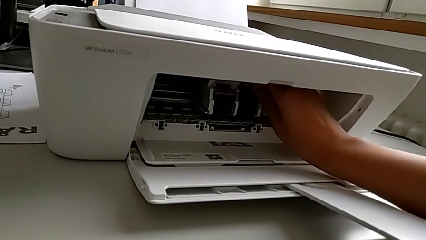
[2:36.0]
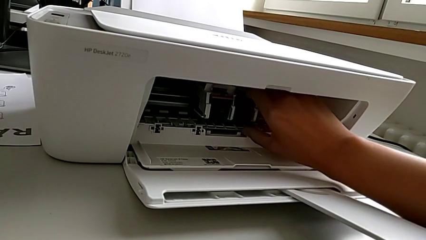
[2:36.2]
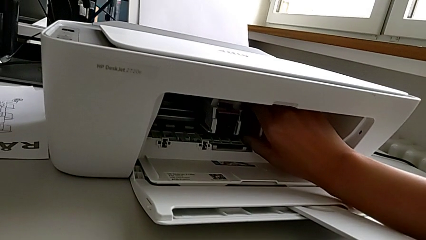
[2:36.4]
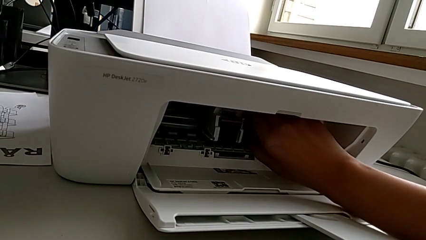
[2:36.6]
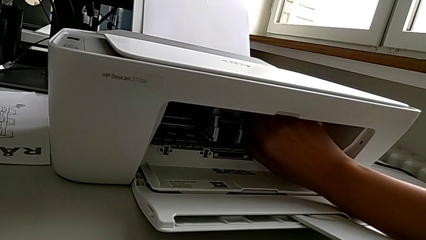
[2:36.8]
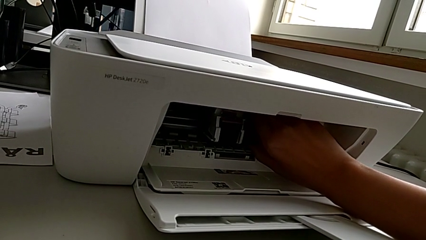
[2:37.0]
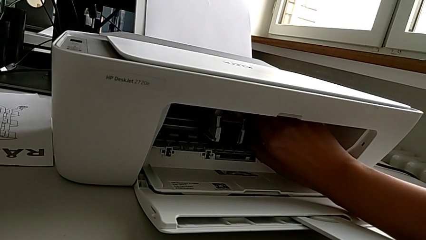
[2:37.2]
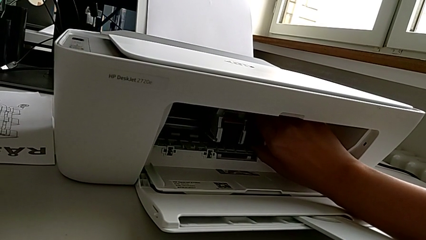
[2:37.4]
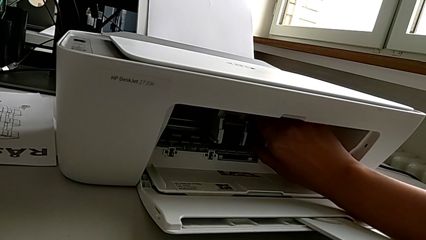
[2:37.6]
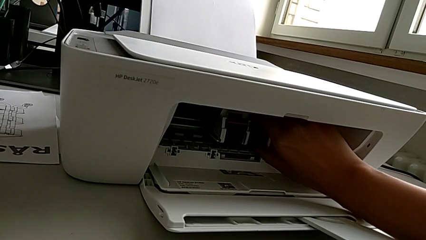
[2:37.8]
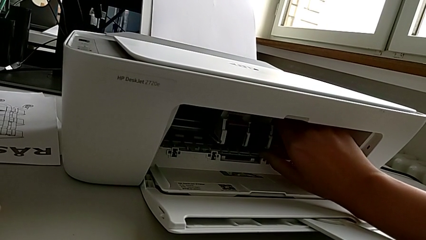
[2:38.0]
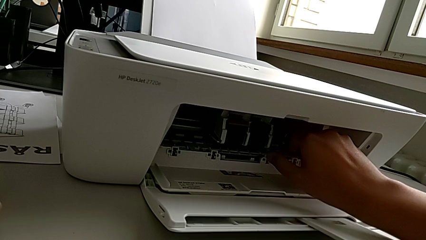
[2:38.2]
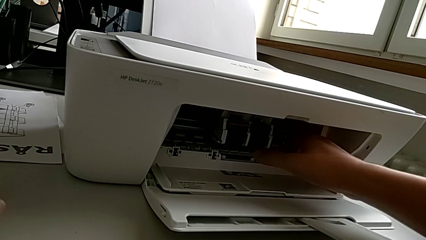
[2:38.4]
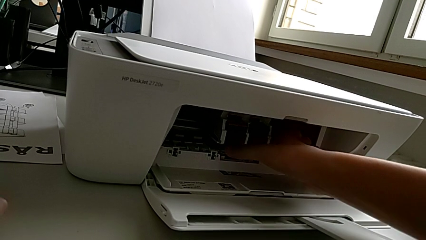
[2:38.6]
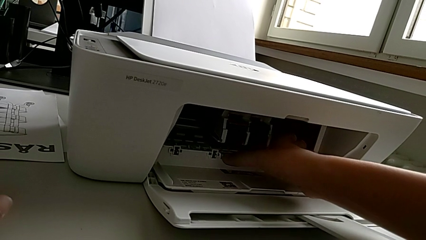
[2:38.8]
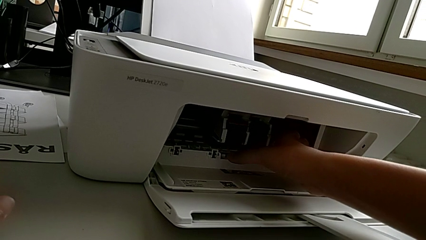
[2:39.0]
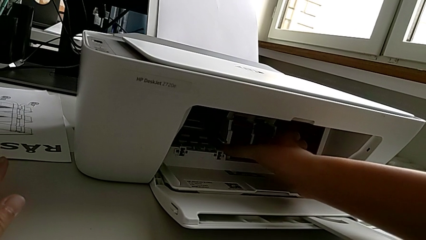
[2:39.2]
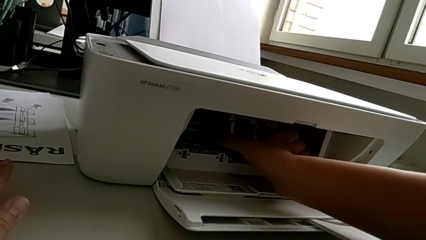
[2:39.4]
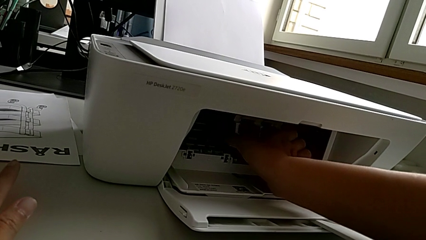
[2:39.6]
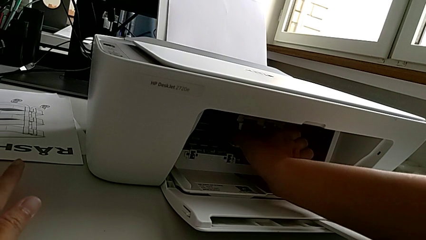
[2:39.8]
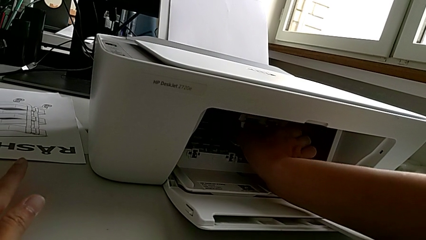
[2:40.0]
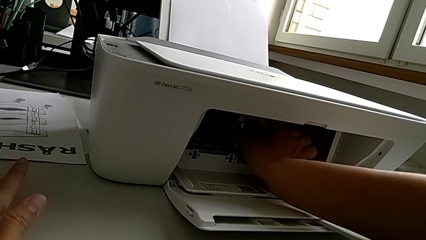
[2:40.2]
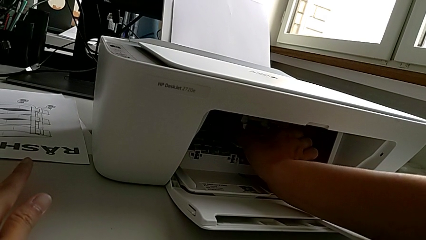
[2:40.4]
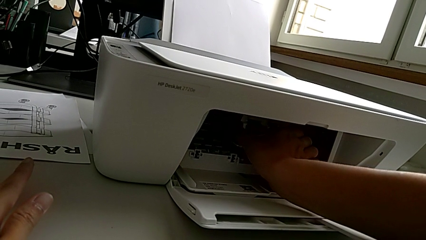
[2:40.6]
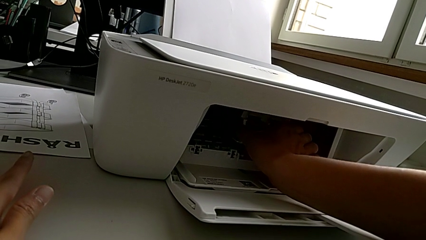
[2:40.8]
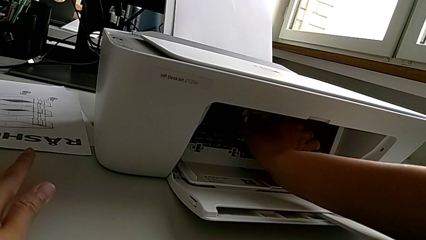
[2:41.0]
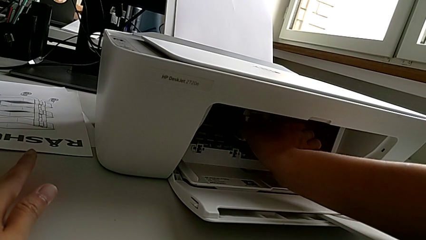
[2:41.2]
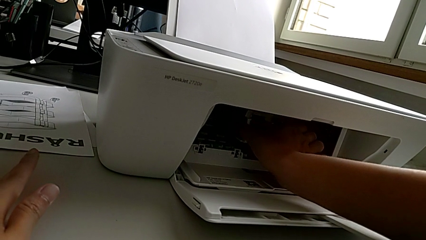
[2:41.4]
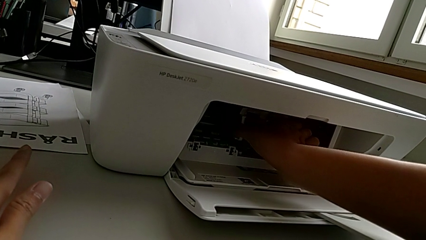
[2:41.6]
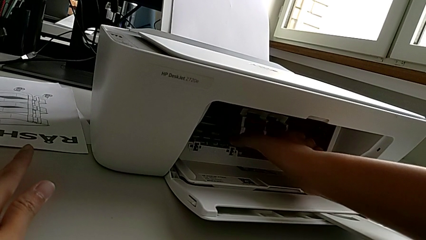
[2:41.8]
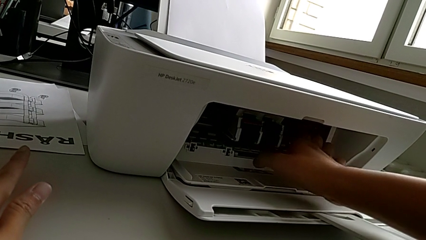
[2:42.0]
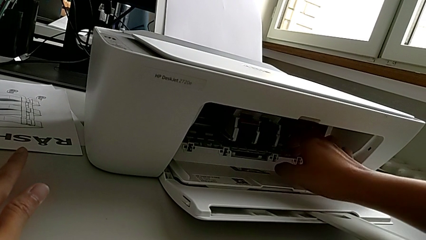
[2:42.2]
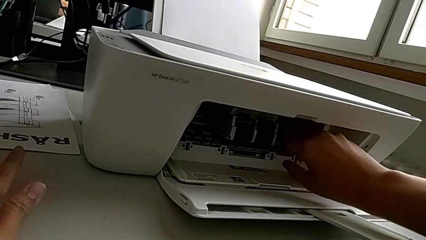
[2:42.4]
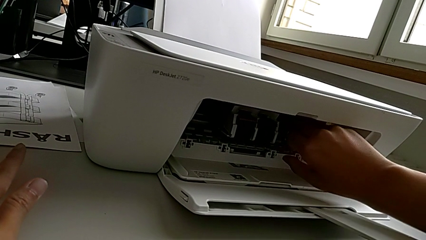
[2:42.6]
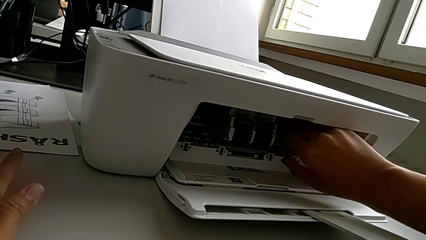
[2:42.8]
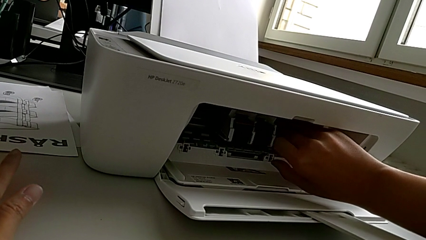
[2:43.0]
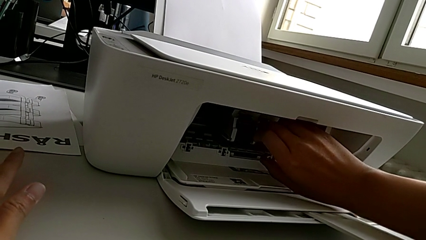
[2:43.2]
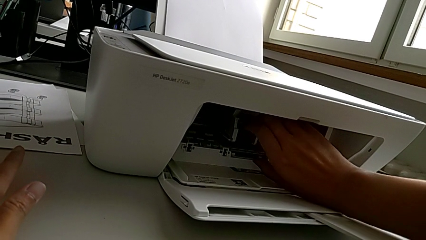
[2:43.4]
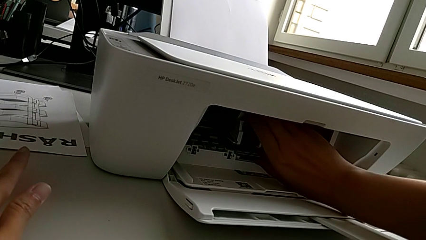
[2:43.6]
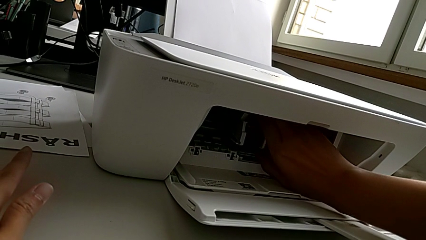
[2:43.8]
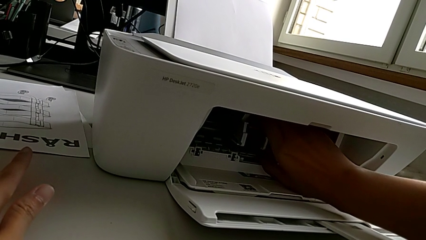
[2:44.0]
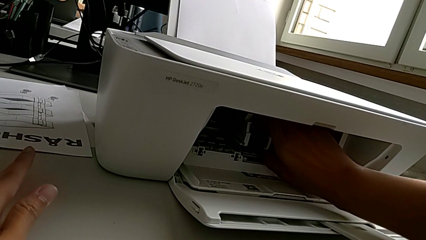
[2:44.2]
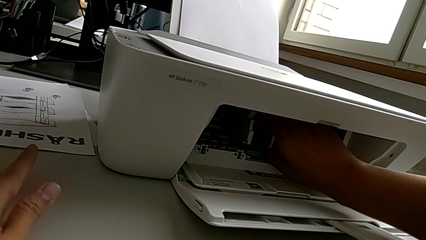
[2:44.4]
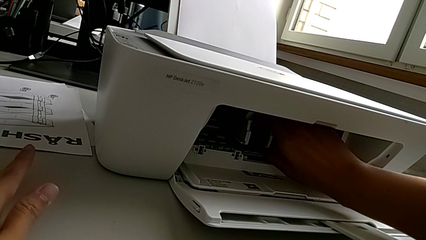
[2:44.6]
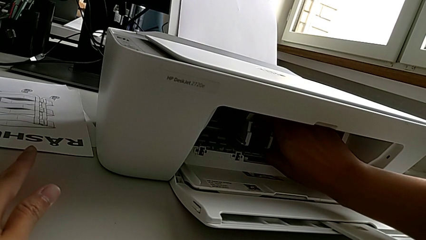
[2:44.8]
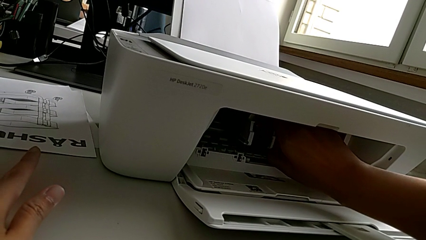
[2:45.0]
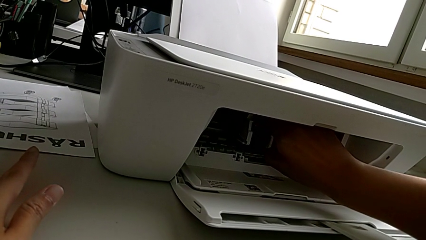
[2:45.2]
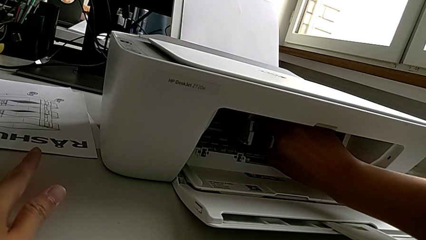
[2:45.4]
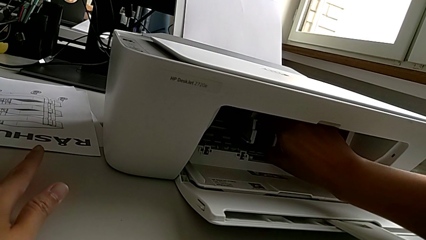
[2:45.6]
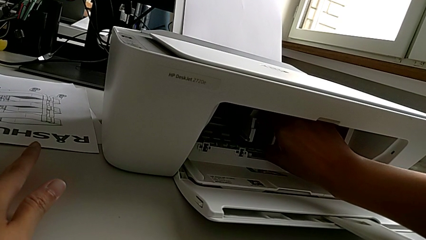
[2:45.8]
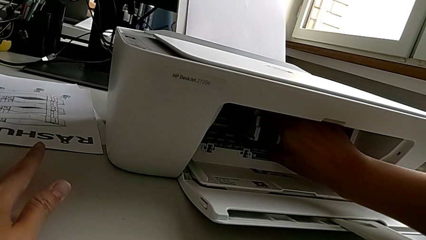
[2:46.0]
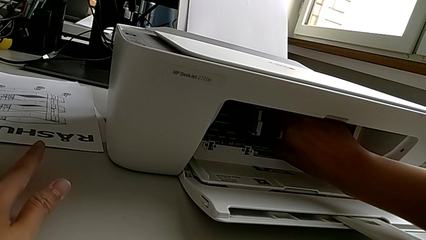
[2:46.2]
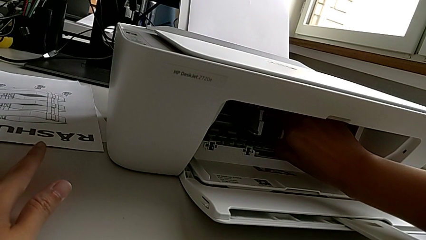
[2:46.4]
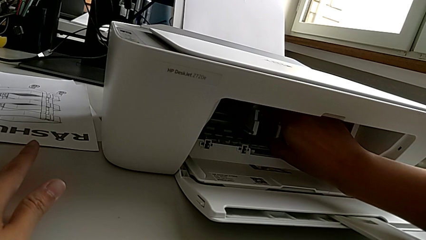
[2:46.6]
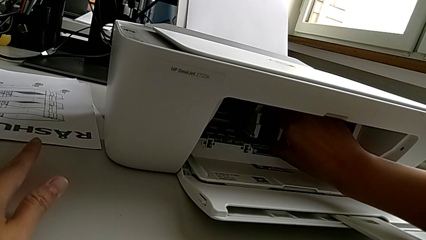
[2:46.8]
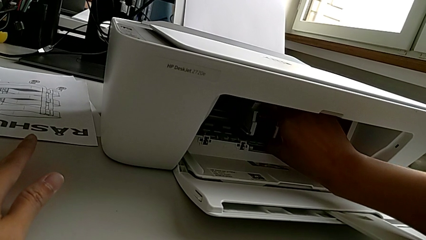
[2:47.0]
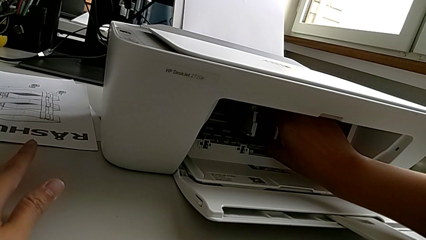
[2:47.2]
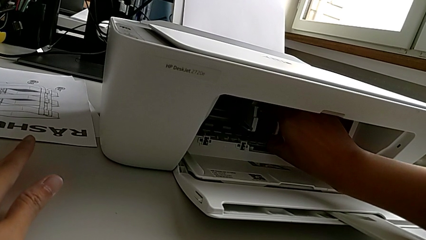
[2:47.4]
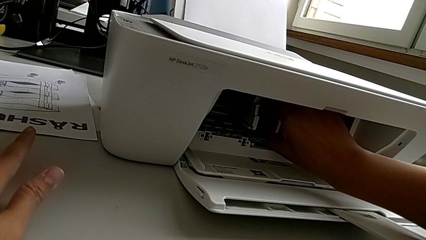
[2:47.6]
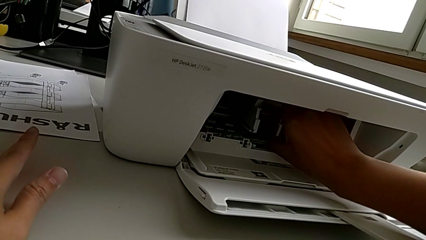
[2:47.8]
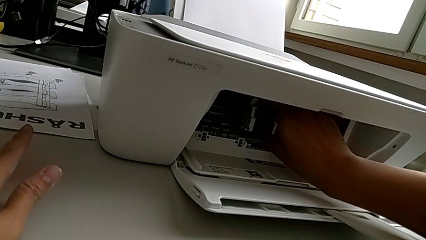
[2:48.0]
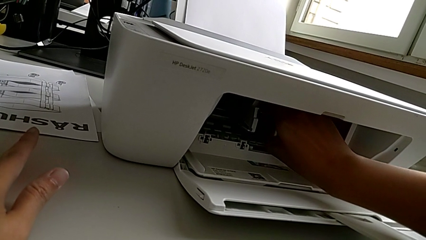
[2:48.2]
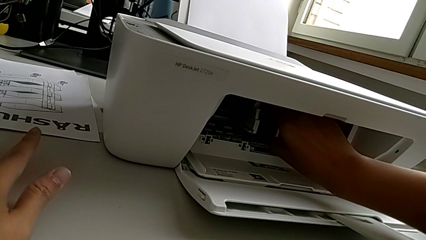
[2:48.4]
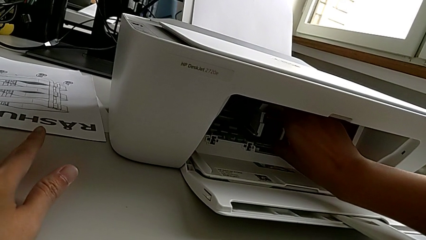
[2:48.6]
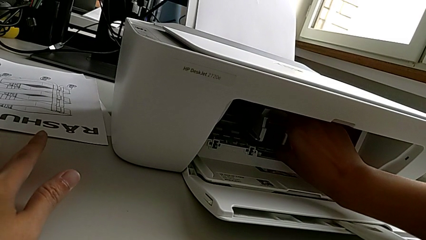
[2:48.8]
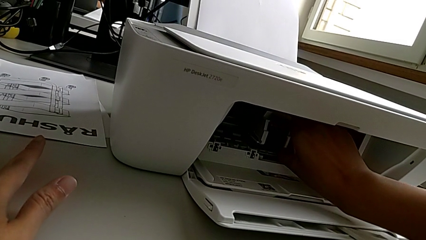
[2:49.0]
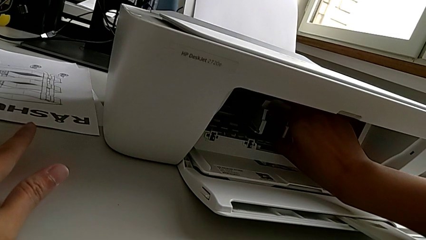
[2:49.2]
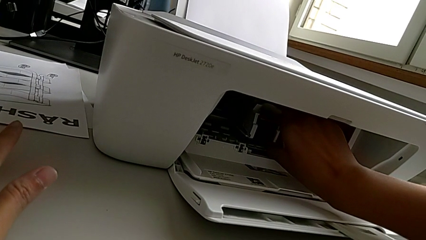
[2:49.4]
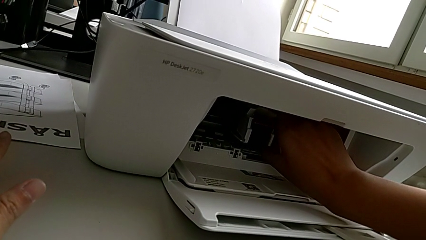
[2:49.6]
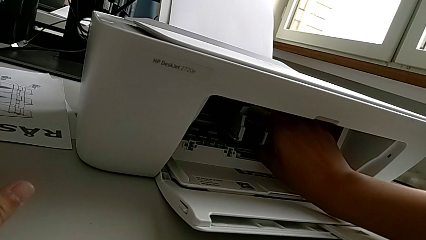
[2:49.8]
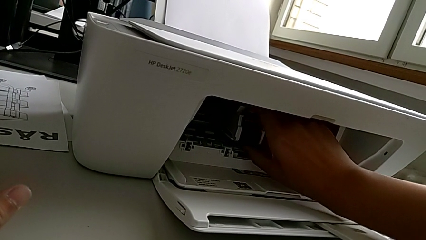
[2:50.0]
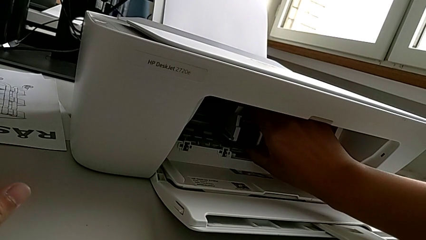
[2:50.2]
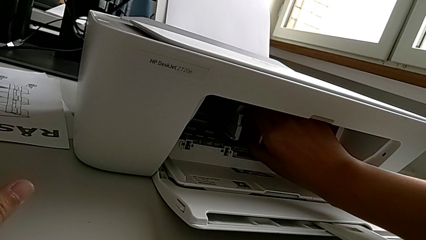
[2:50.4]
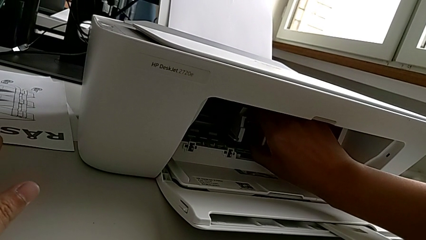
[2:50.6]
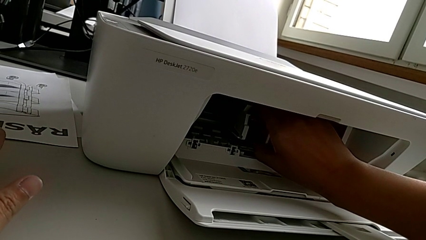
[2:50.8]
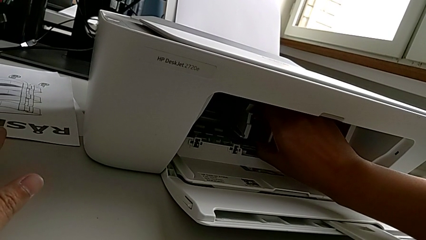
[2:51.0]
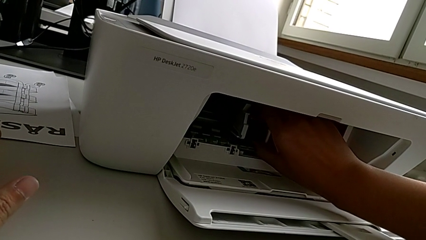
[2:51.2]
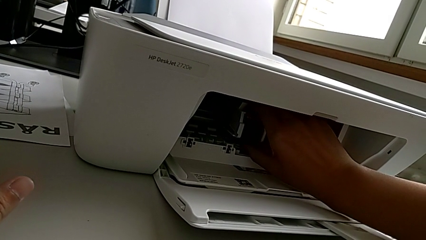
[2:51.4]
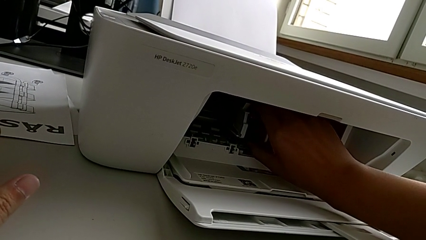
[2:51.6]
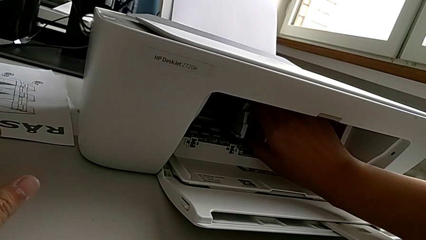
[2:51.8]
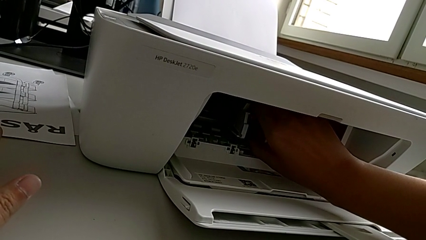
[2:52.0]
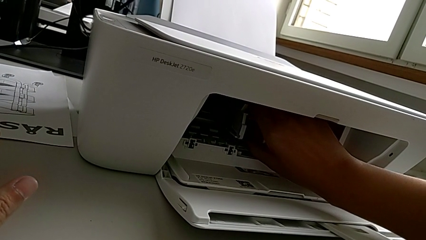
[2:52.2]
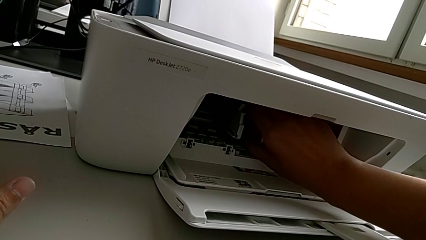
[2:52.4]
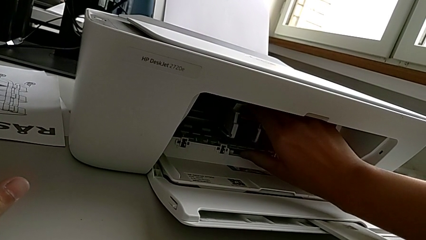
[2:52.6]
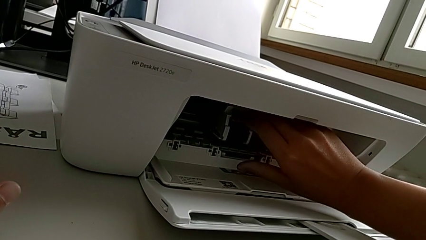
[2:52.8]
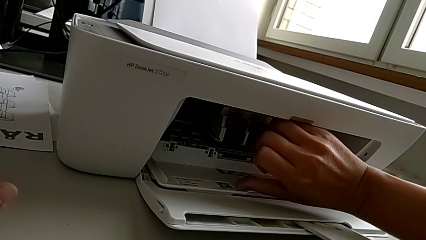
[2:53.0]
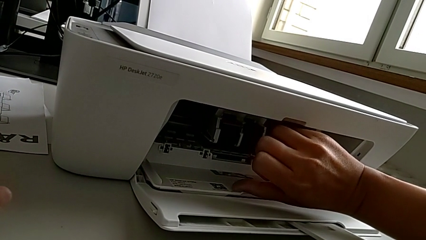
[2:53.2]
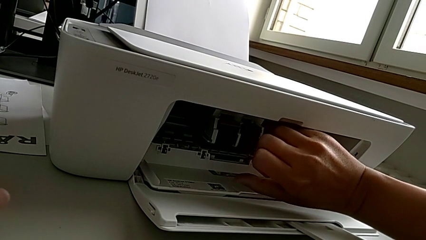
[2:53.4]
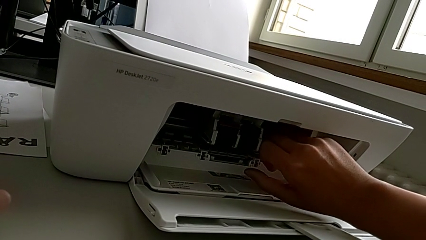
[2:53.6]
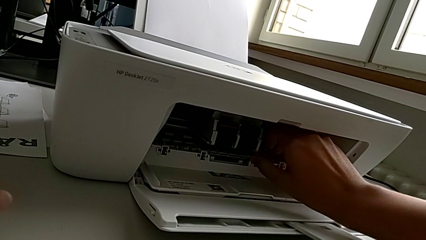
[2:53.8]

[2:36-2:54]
The camera wearer is exchanging the ink cartridges of the printer. They keep touching the ink cartridge.
